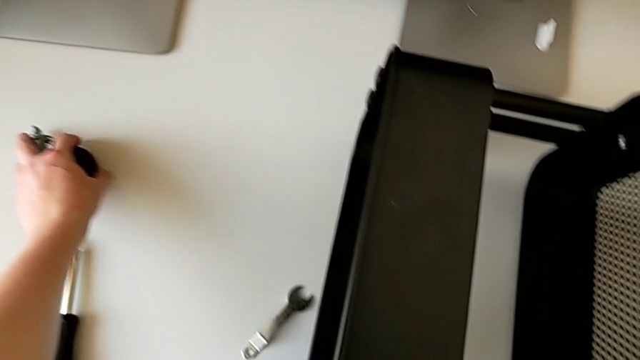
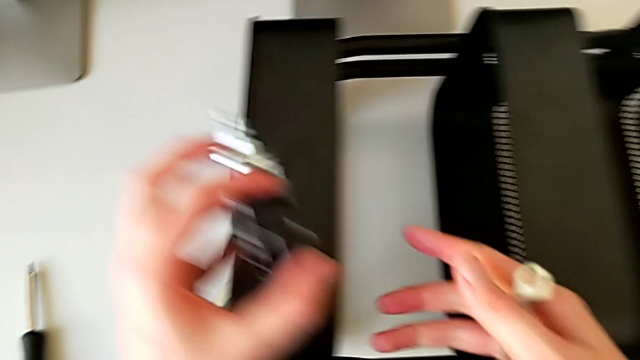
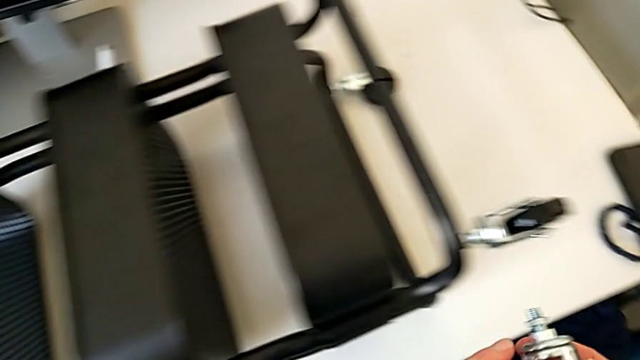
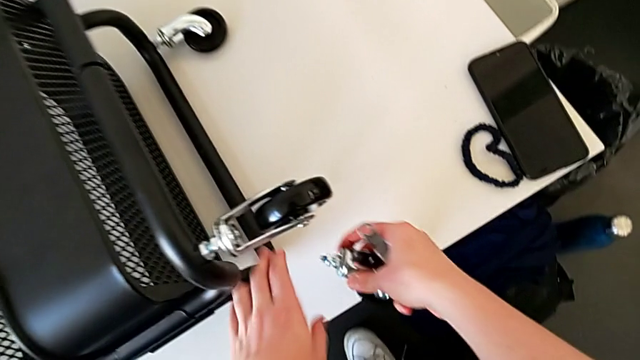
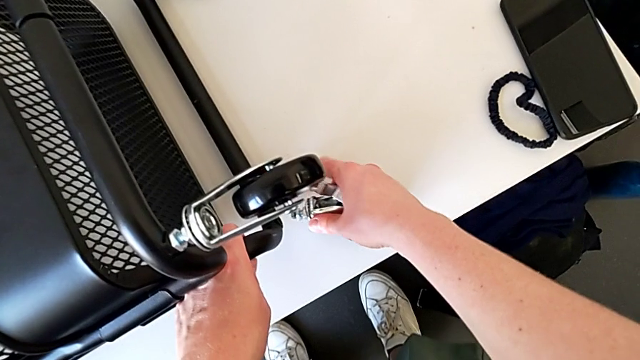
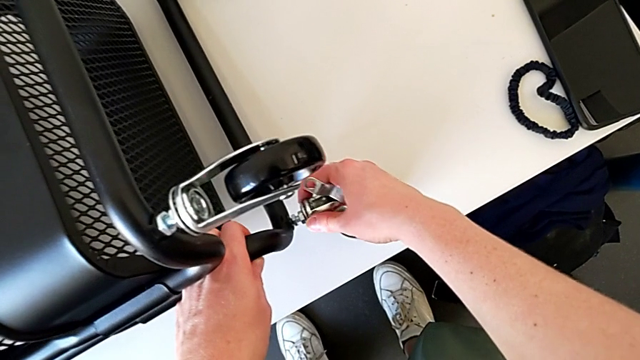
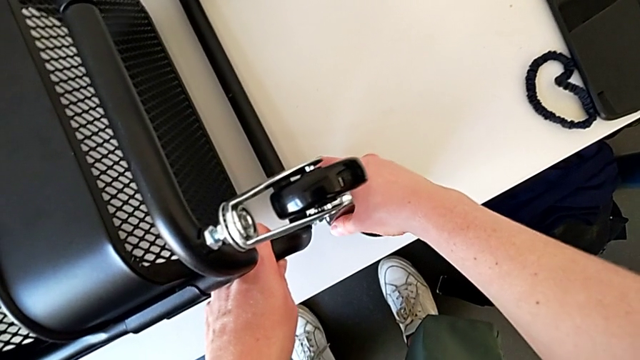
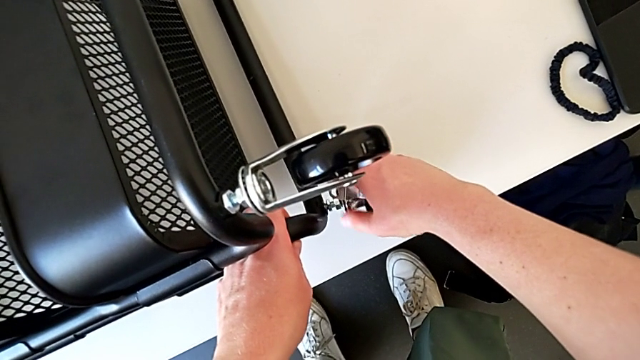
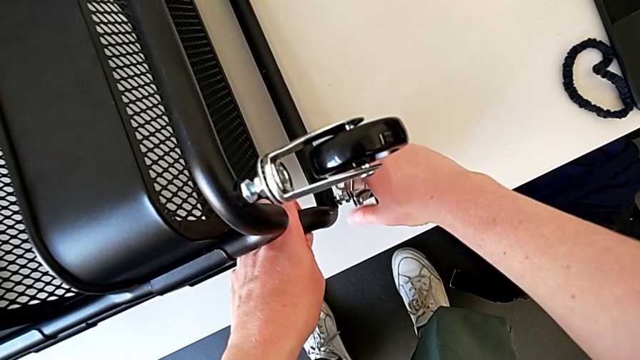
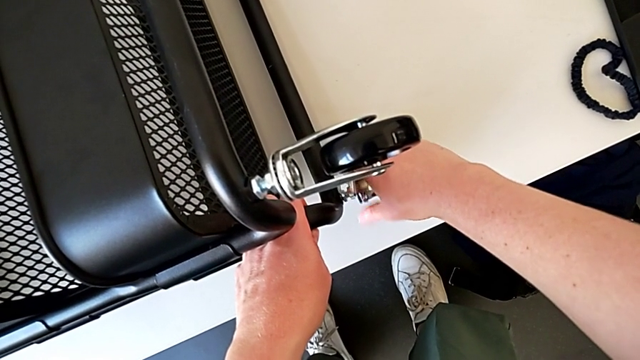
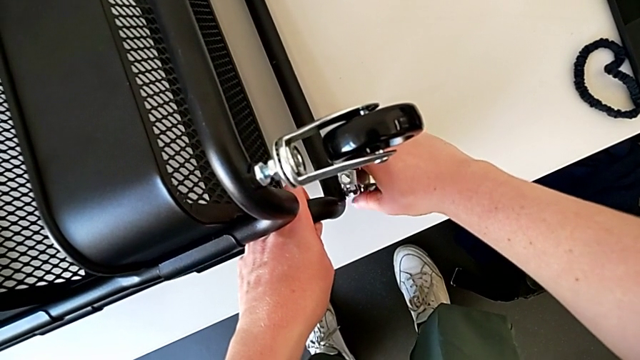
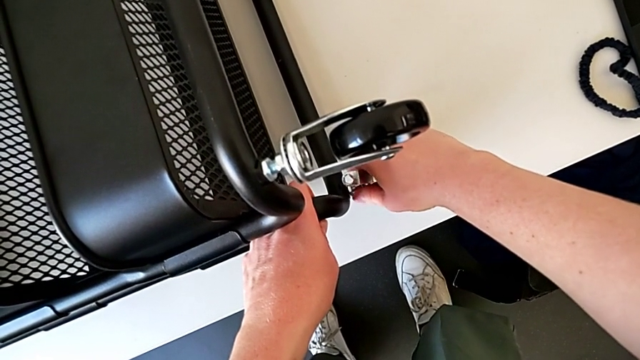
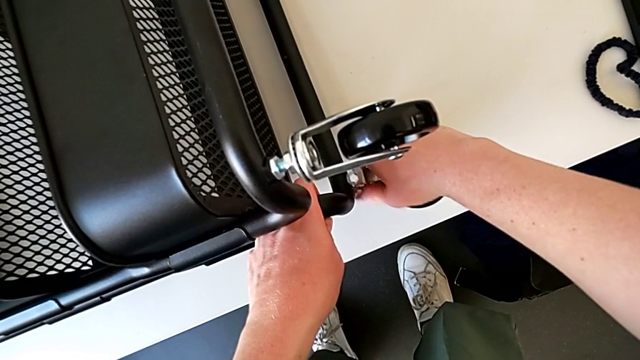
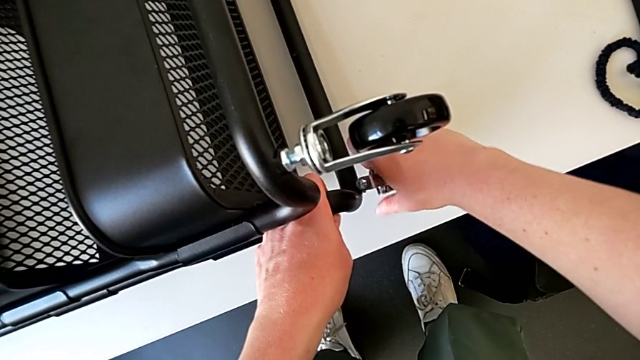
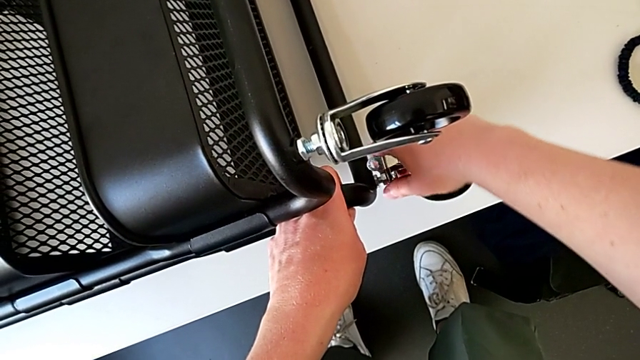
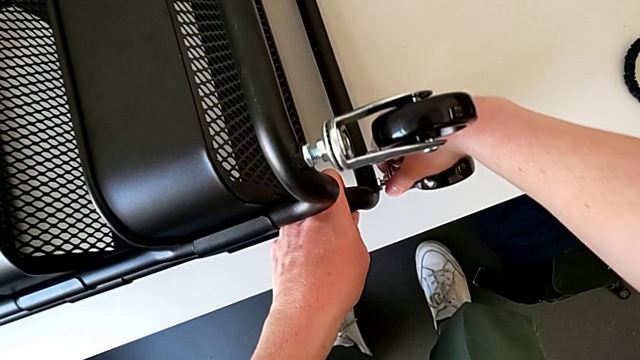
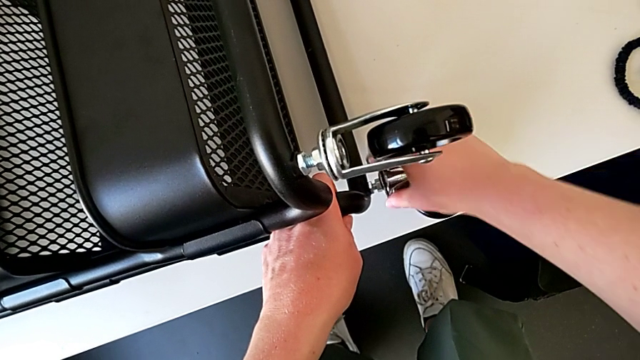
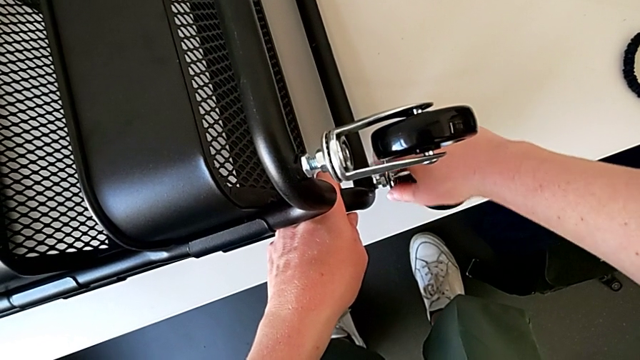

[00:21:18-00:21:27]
The camera wearer is assembling the wheel. They grab the wheel twice, insert it and screw the hexagon cap nut.

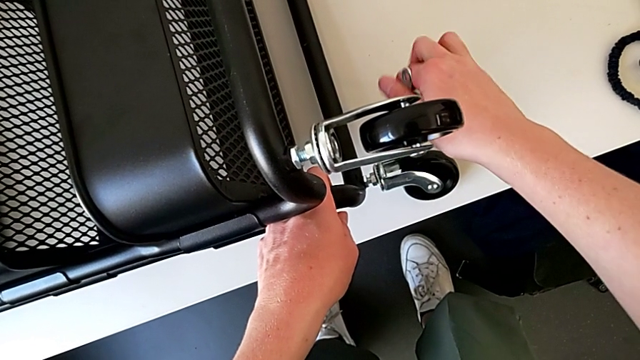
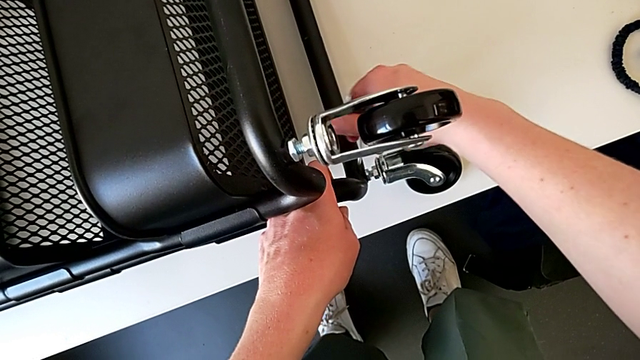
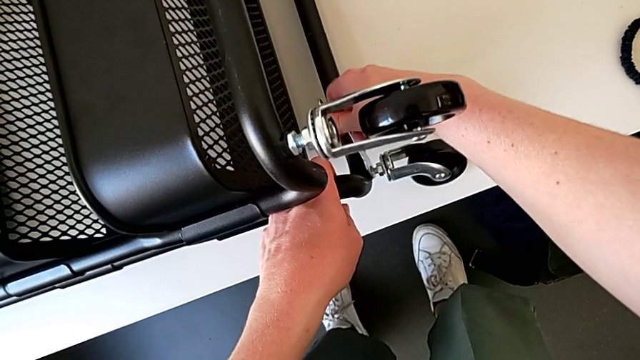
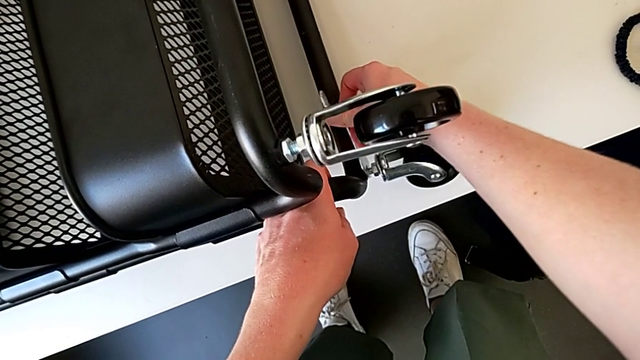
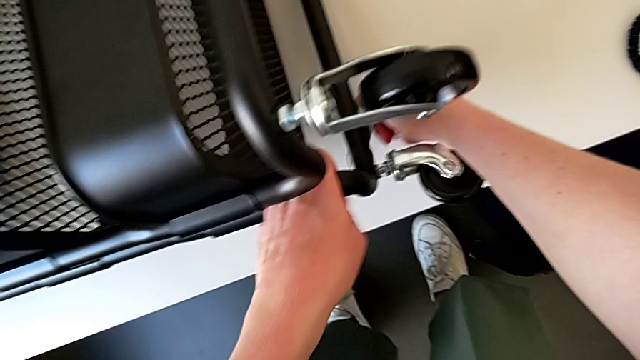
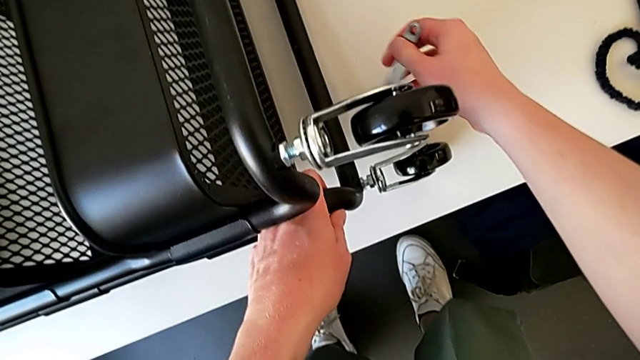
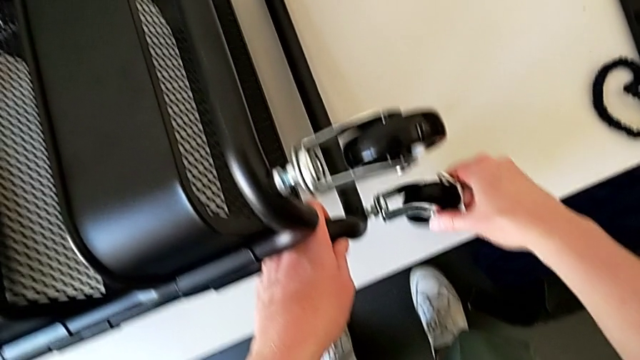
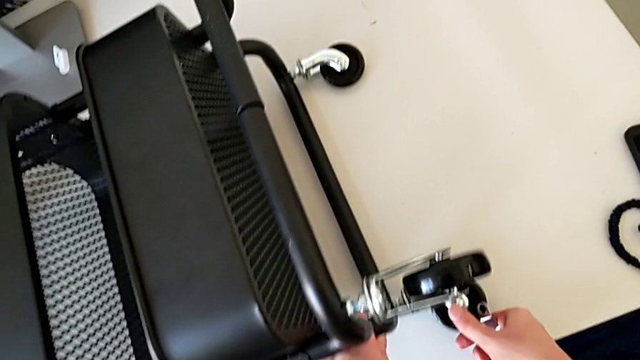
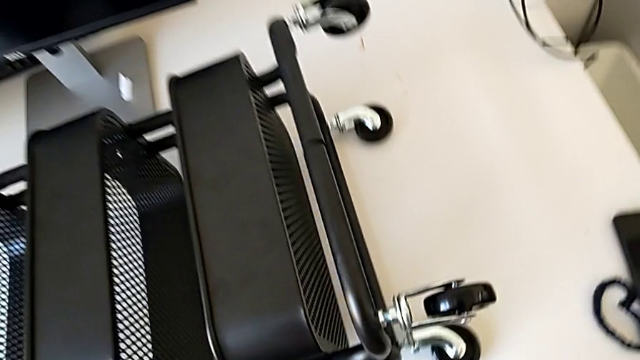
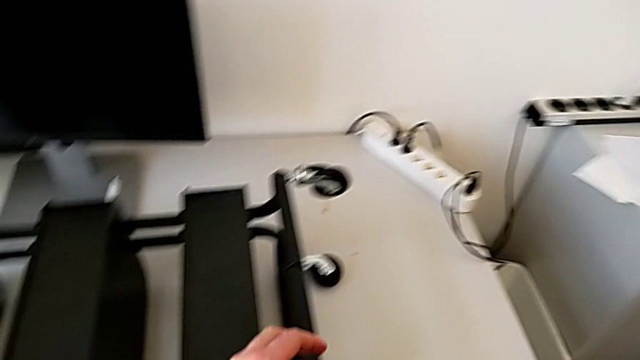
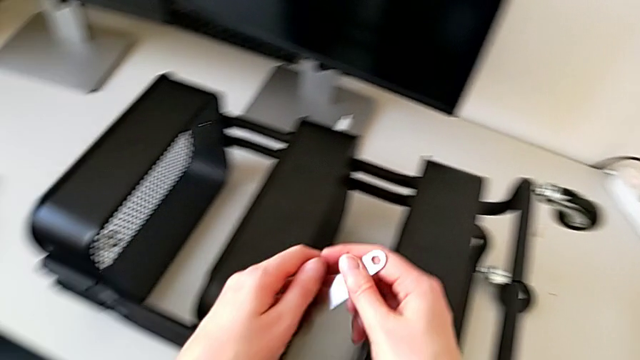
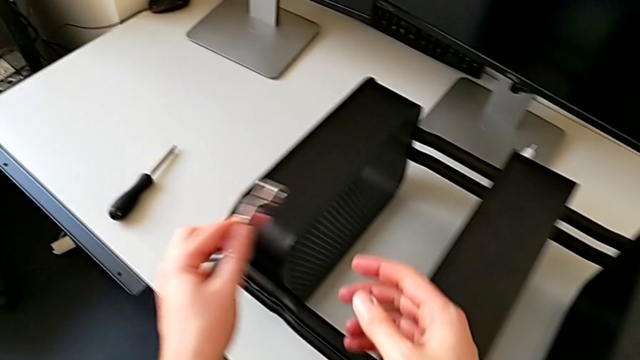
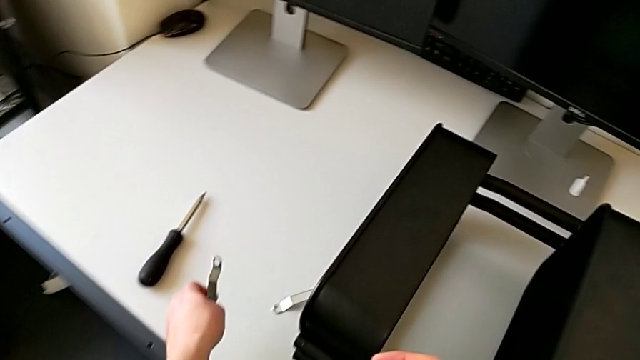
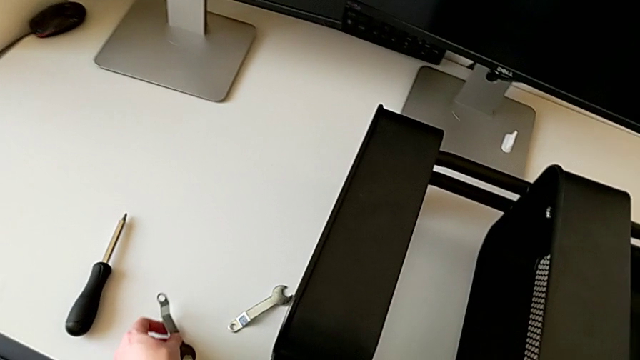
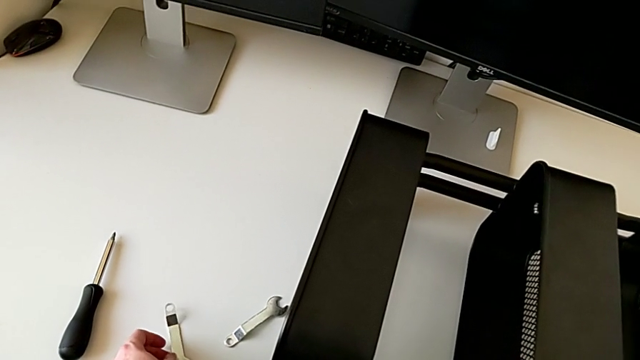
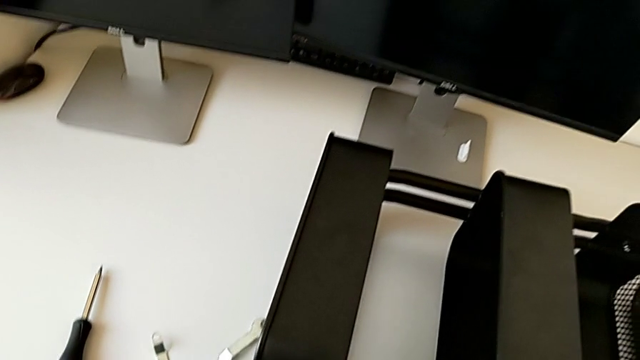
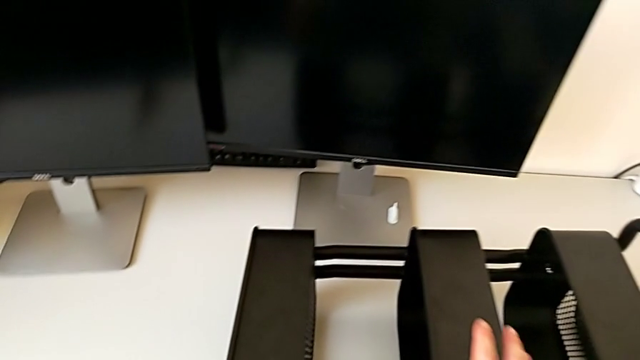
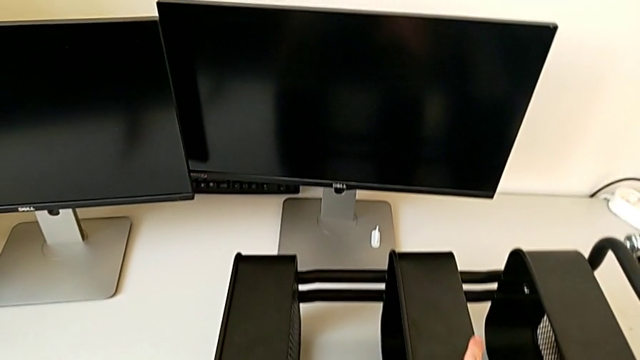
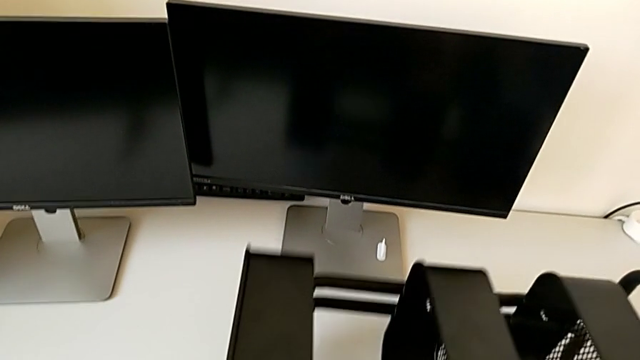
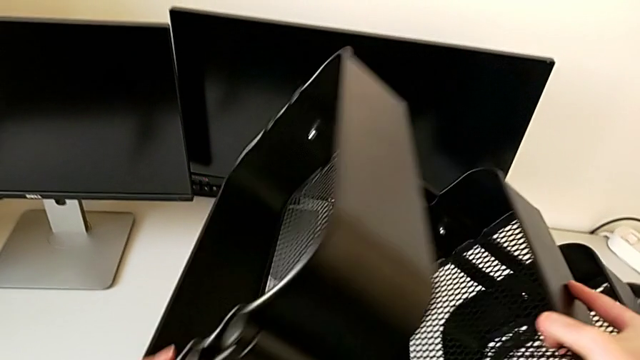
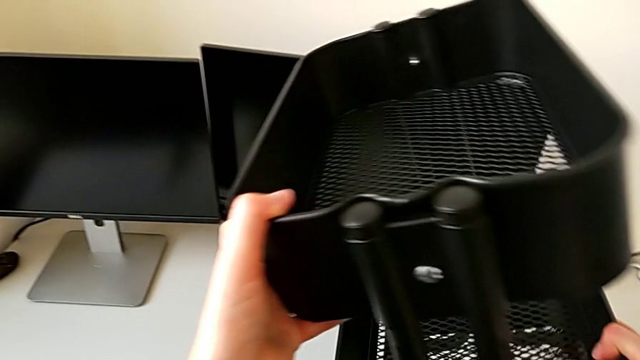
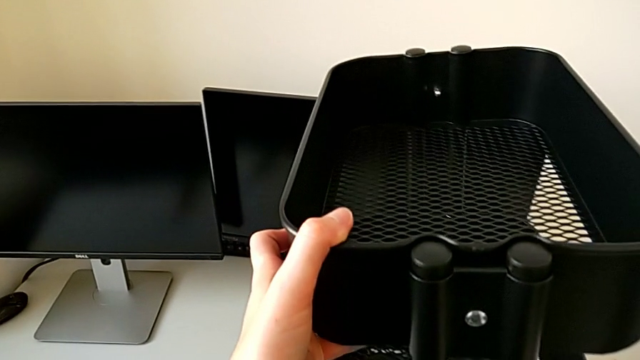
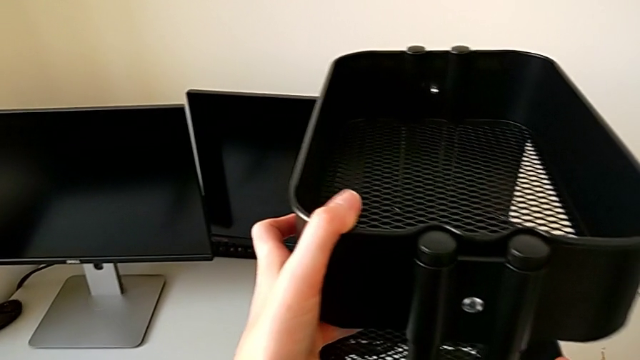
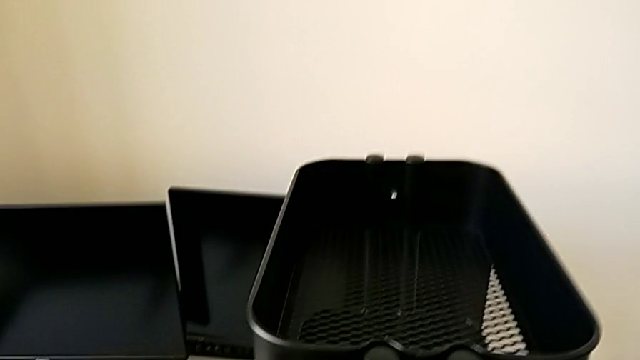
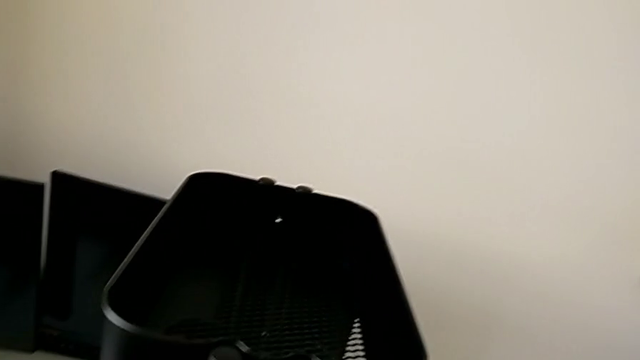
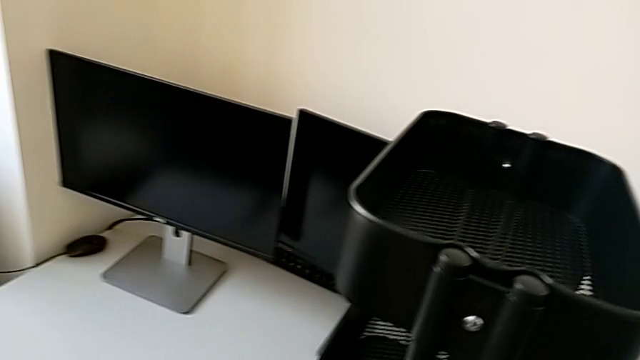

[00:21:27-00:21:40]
The camera wearer is assembling the wheel. They insert the hexagonal wrench, screw the hexagon cap nut, withdraw the wheel, rotate it, place the hexagonal wrench and rotate the utility cart.
